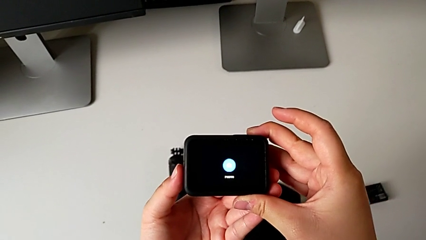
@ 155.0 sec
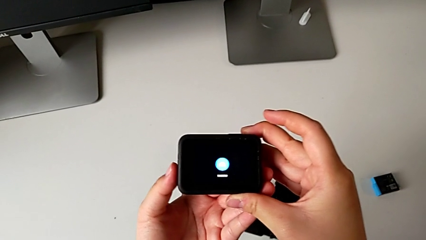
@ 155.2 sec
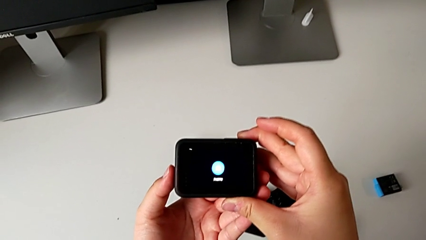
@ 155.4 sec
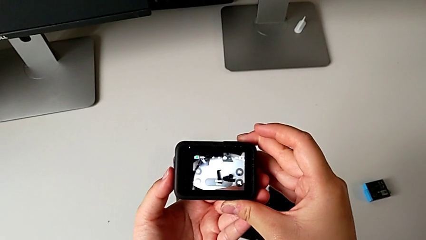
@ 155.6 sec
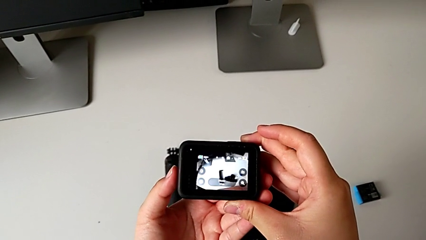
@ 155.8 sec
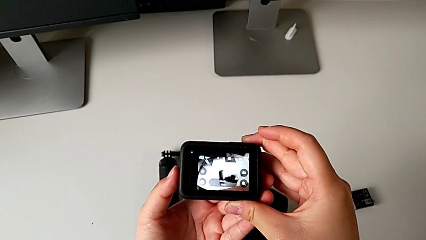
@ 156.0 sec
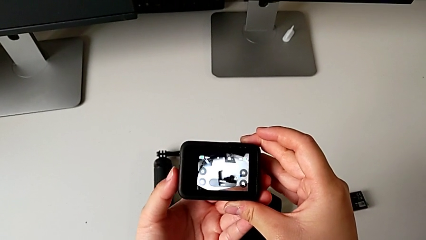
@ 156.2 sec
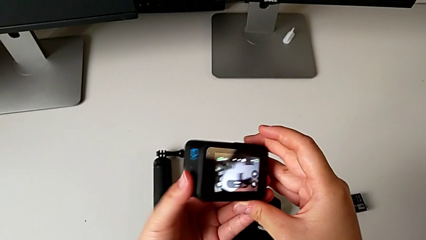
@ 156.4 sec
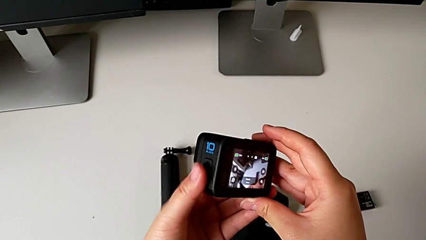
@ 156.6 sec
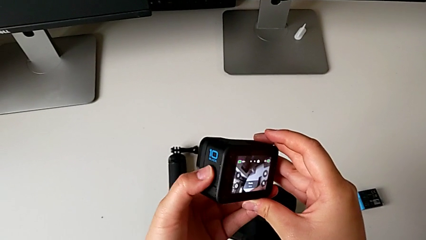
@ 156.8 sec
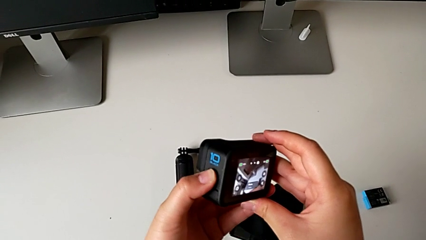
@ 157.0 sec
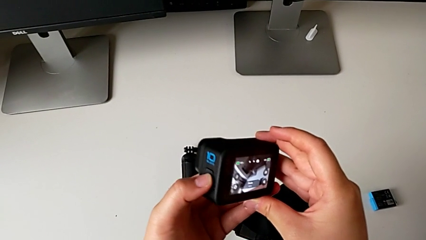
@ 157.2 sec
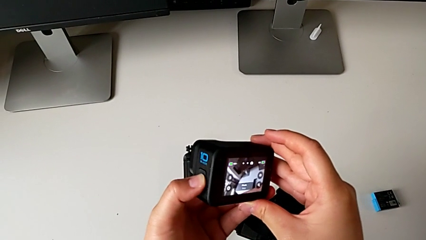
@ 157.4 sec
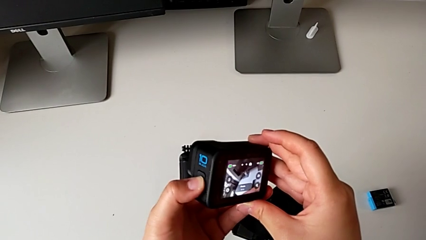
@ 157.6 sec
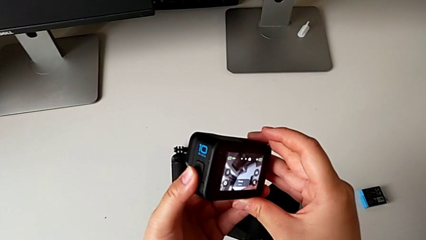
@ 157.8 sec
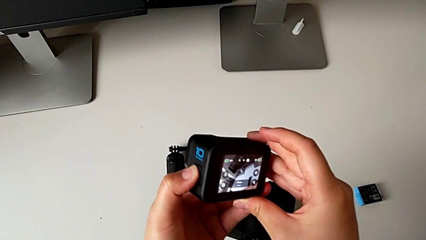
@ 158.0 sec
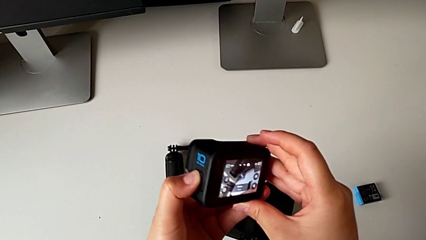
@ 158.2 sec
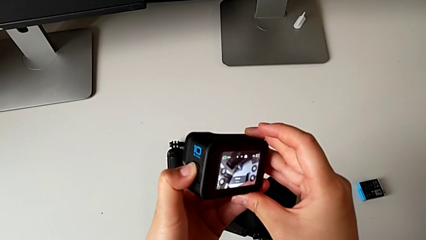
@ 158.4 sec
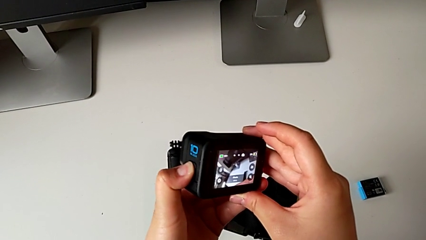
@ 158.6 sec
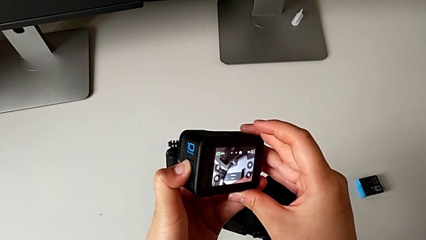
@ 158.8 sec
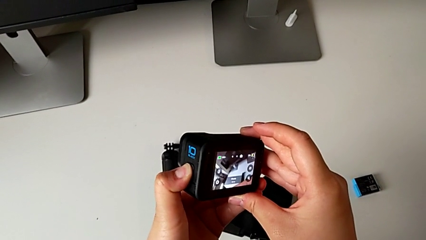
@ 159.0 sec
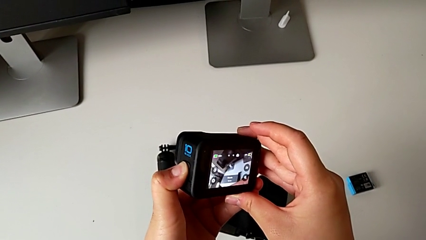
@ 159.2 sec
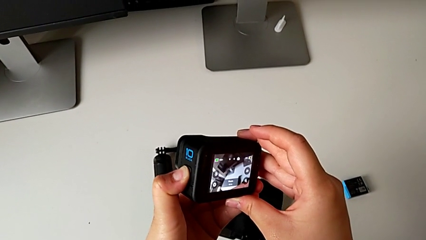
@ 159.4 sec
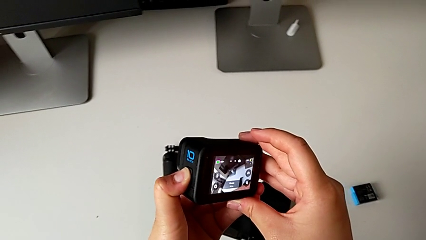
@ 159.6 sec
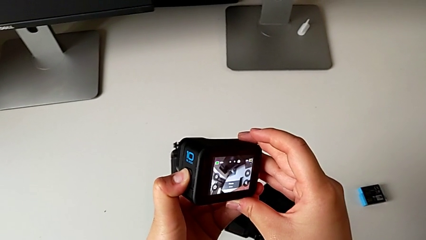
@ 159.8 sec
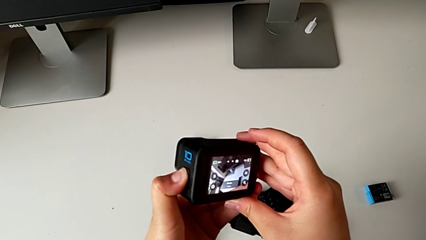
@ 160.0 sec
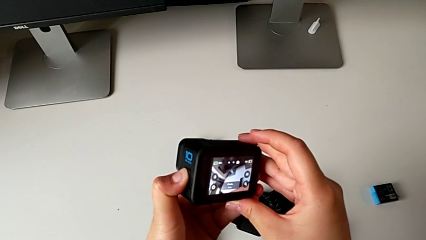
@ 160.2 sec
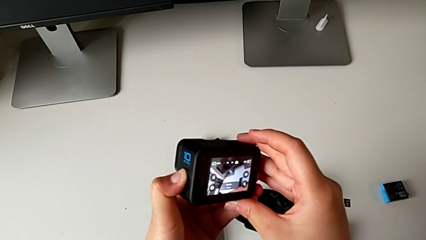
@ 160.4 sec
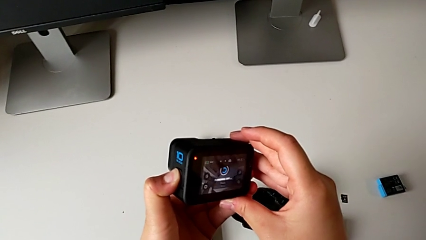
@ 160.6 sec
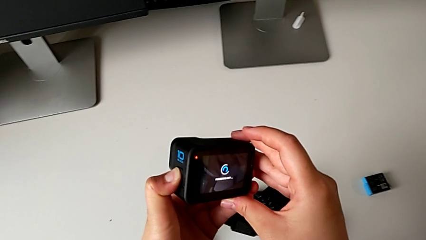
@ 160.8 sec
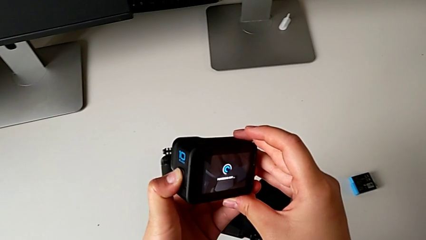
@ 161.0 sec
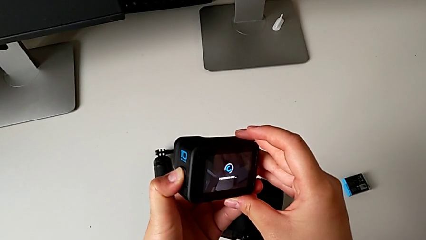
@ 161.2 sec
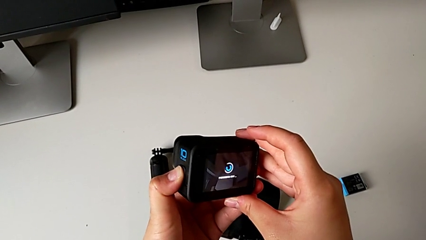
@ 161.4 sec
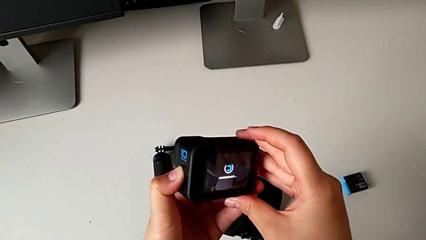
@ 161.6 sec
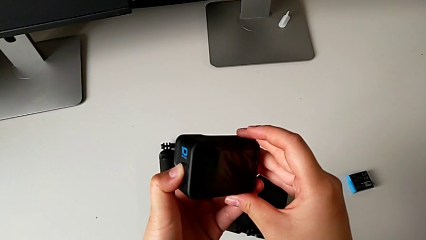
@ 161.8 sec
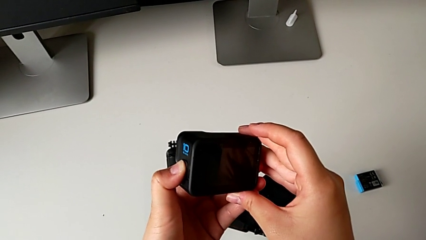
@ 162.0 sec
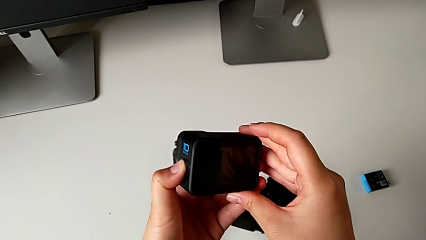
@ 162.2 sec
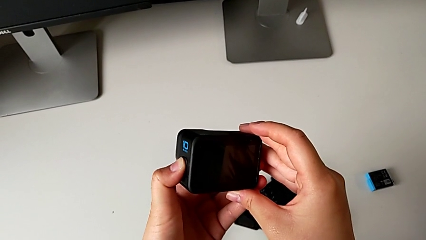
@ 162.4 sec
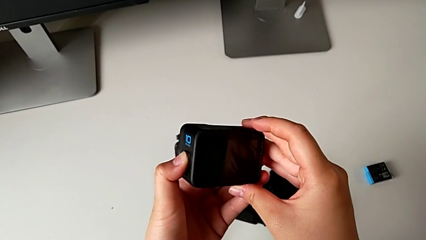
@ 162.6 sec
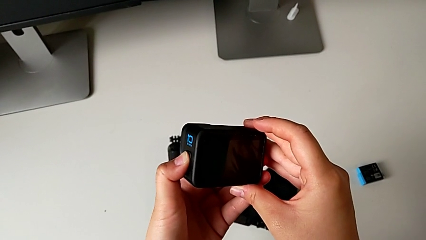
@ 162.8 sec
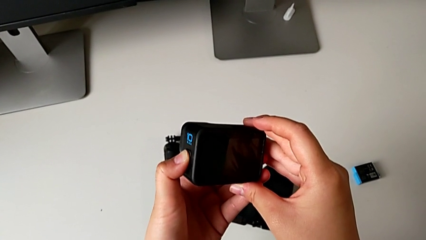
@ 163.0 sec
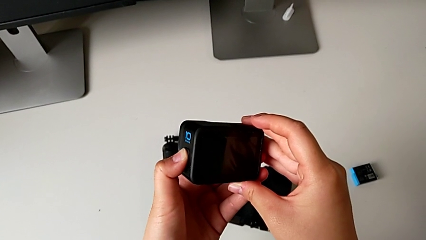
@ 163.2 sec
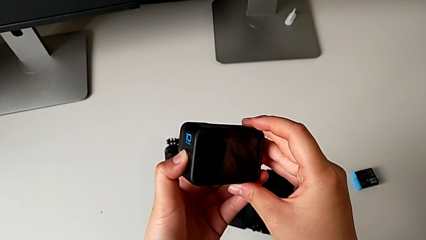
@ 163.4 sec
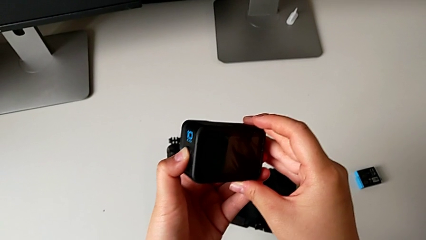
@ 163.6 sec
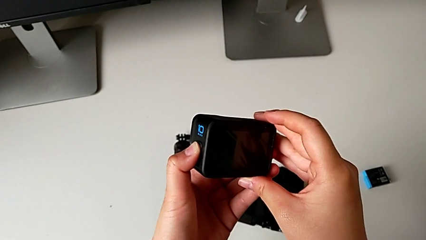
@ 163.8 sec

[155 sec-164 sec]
The camera wearer is turning off their GoPro. They grab the GoPro and press the left button.

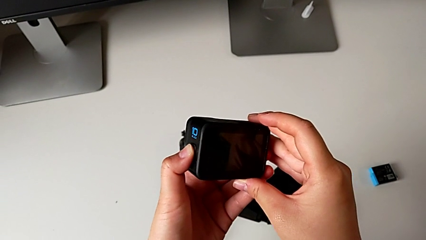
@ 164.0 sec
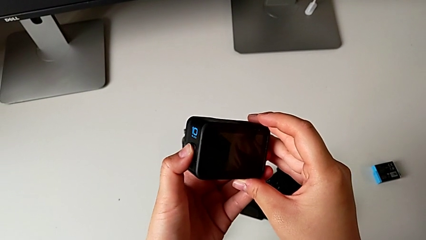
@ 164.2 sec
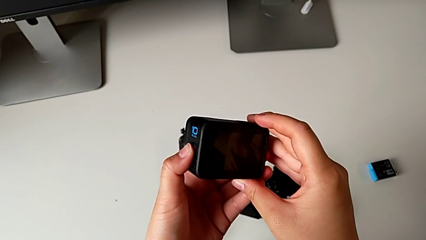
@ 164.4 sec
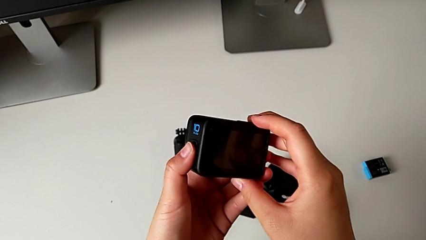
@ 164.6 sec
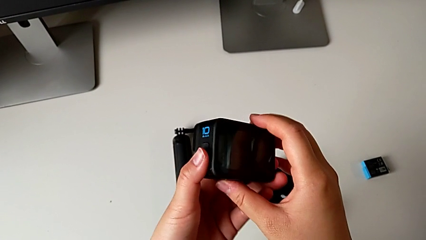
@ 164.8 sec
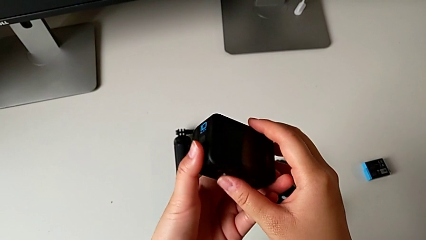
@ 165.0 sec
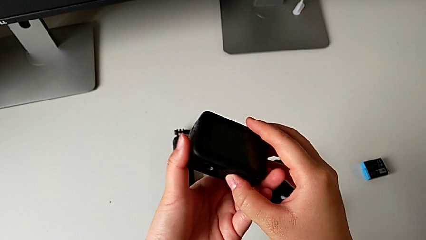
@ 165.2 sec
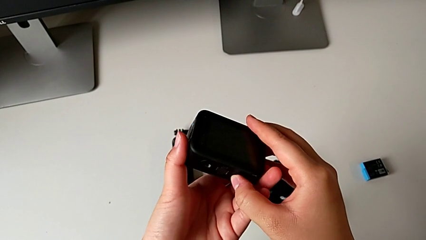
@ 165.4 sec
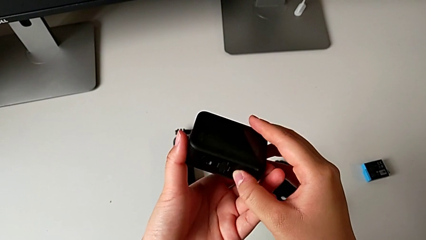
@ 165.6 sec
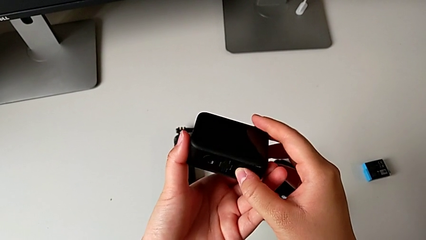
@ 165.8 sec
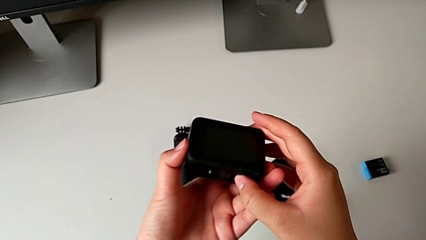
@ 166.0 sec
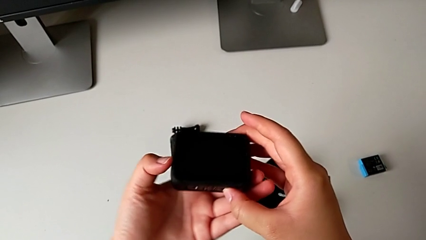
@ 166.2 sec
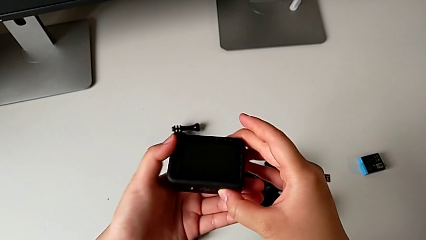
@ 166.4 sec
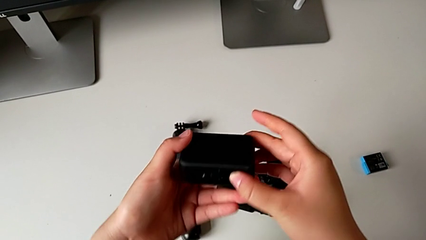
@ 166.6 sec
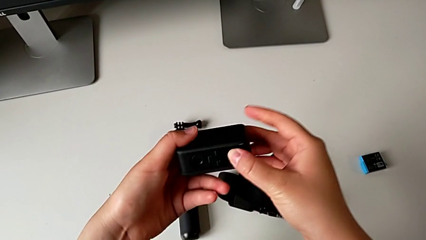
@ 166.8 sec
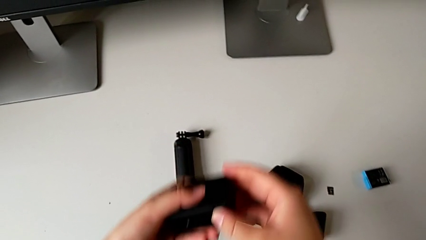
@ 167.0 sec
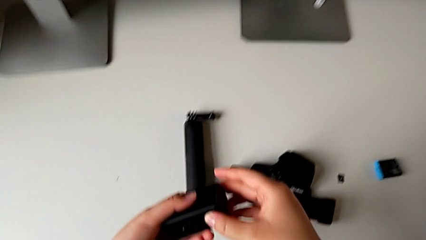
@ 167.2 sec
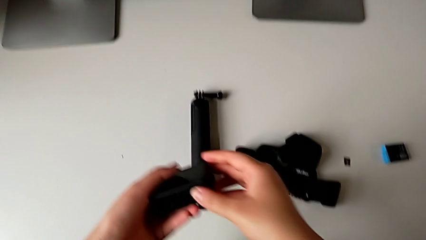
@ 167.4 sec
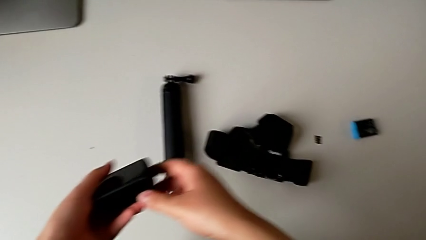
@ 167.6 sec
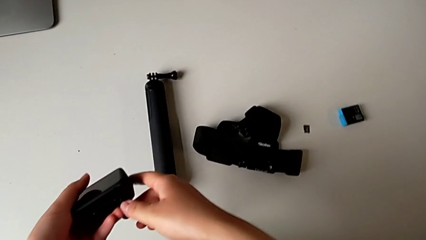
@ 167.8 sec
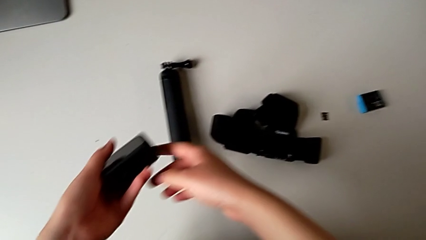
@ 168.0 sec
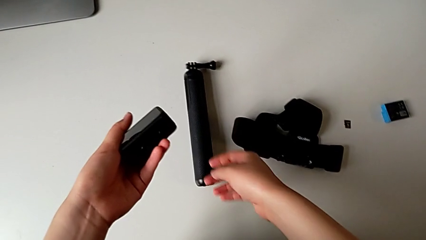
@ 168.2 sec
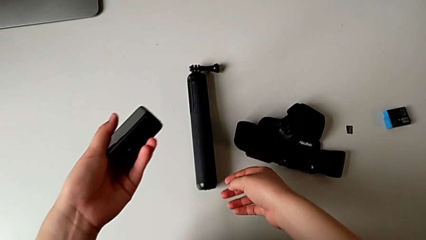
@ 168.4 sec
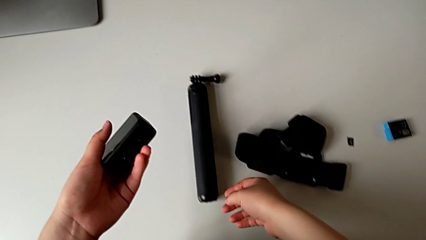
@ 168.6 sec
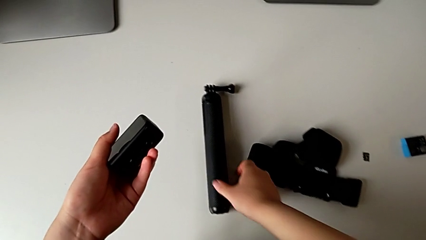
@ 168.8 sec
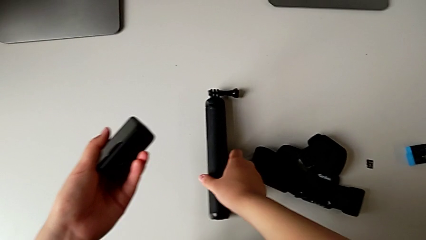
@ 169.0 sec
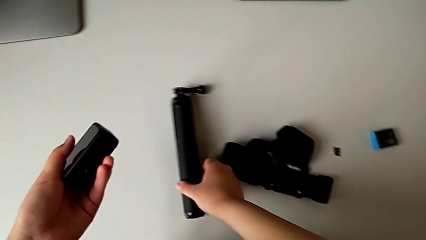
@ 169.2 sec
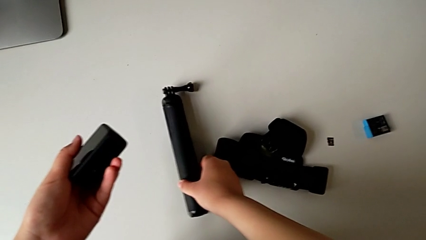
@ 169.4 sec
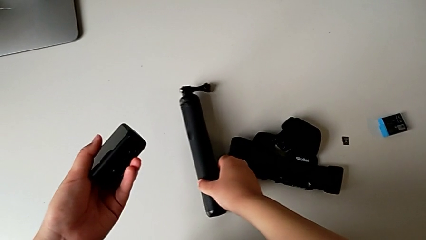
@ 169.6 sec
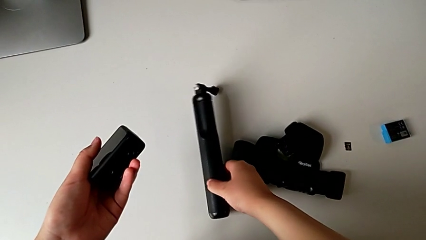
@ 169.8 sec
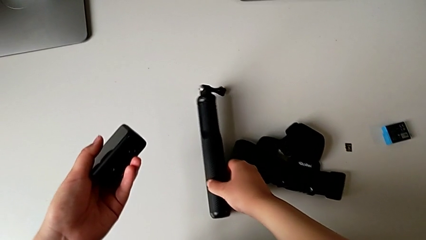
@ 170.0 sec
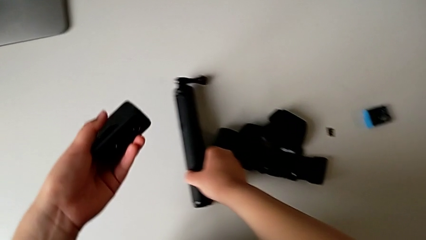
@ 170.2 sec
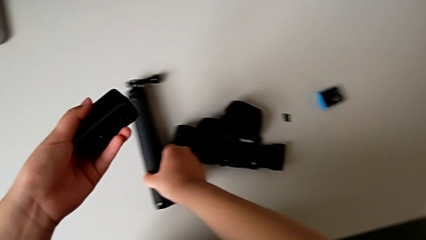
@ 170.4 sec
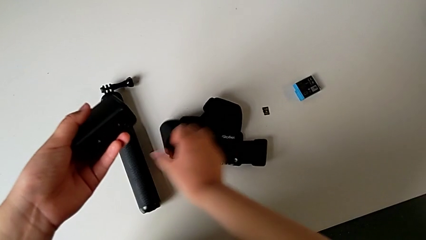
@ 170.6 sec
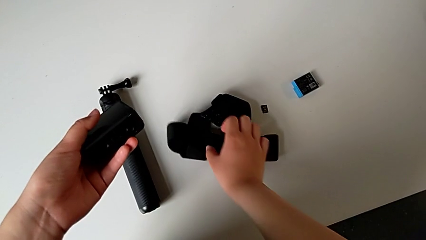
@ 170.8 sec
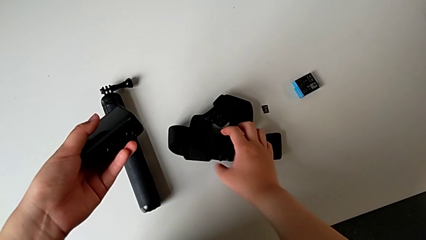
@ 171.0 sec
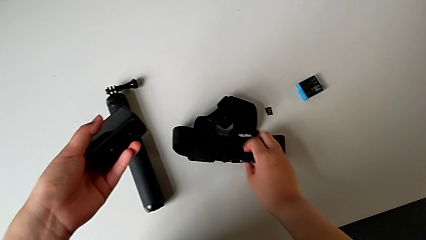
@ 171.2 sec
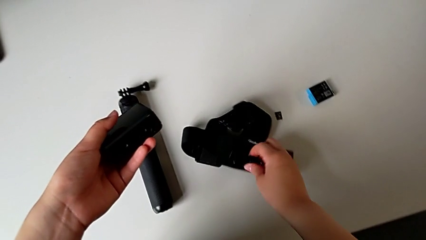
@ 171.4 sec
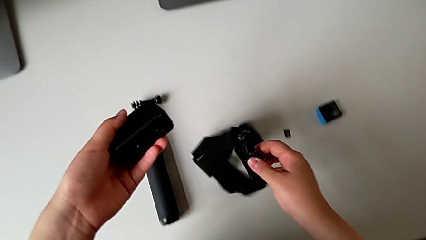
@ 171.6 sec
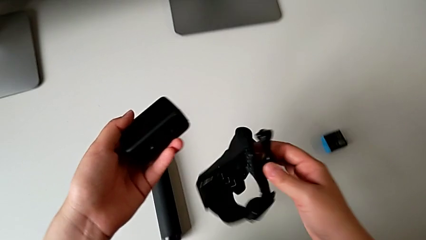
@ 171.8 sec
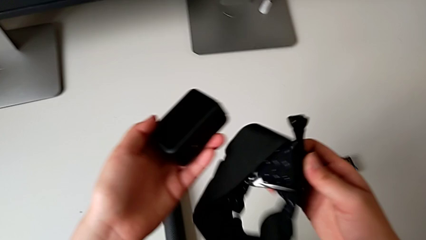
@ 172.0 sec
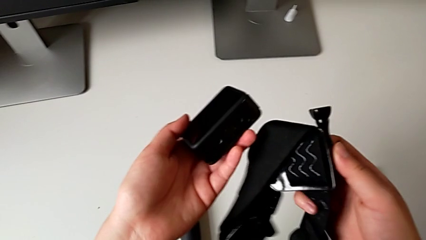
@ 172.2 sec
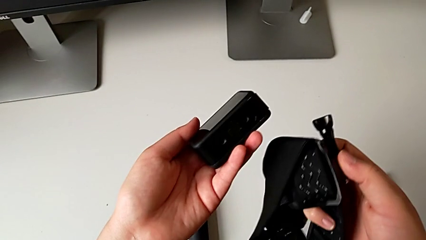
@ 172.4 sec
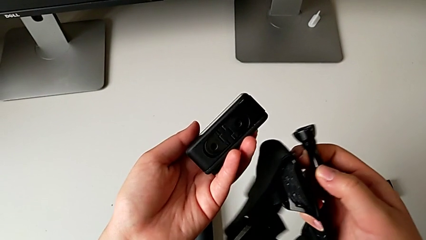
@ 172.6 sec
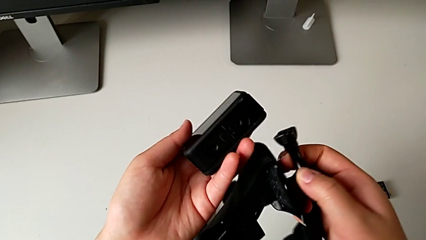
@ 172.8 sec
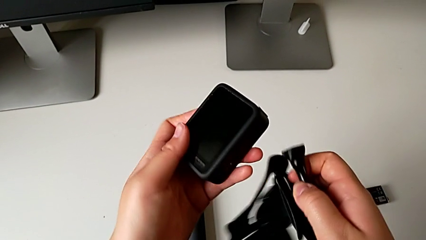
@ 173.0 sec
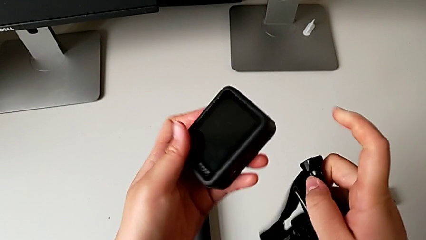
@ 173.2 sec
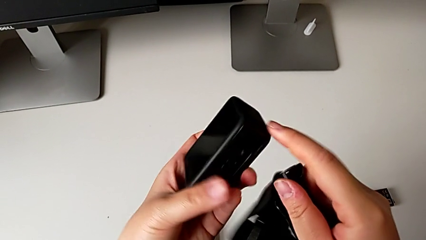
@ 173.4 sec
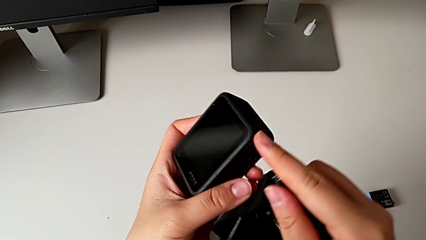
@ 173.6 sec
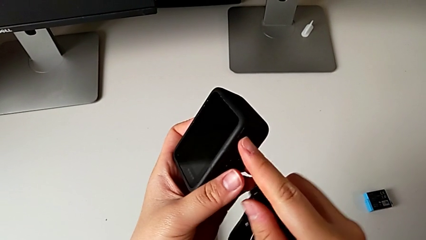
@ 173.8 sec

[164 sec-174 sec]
The camera wearer is mounting the GoPro into the strap designed for it. They grab the GoPro, wrongly grab the handheld grip and grab the strap.
